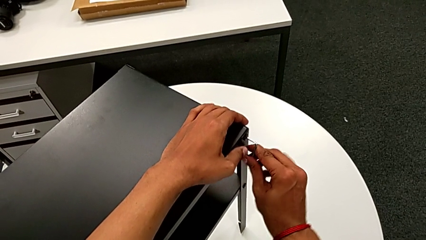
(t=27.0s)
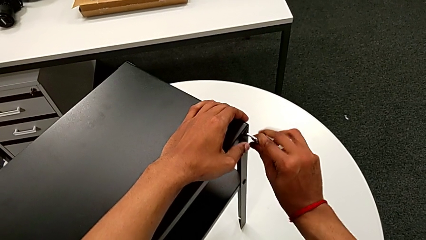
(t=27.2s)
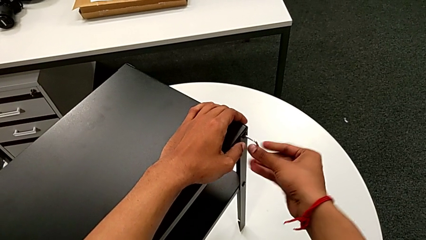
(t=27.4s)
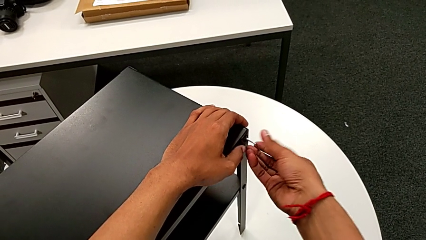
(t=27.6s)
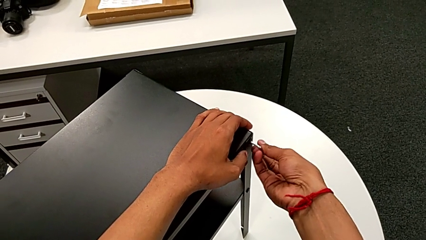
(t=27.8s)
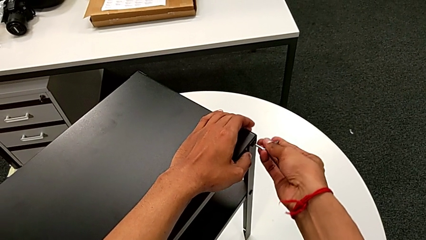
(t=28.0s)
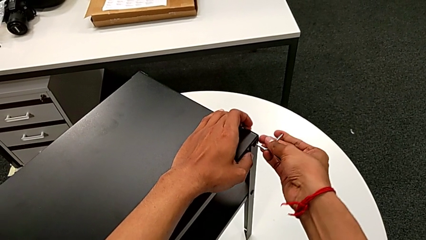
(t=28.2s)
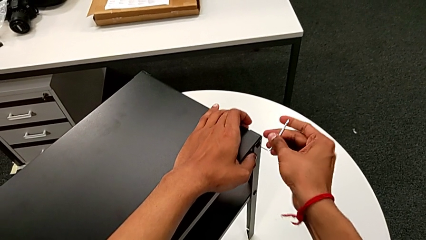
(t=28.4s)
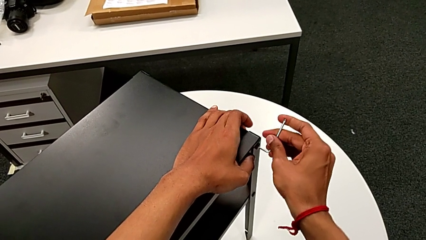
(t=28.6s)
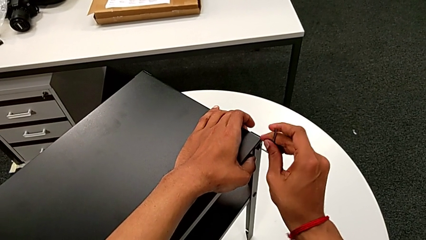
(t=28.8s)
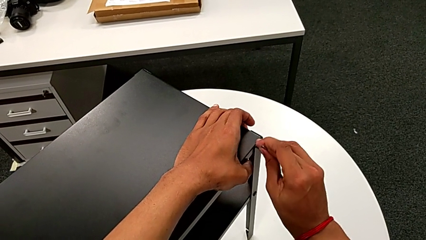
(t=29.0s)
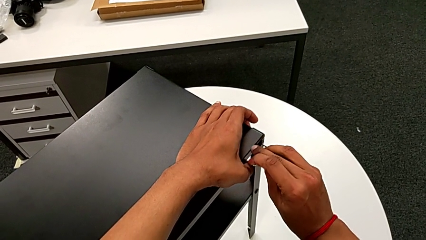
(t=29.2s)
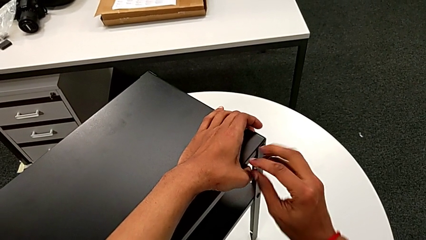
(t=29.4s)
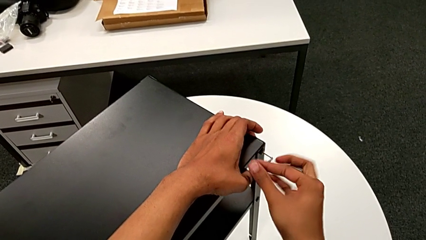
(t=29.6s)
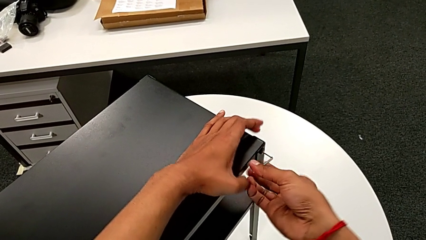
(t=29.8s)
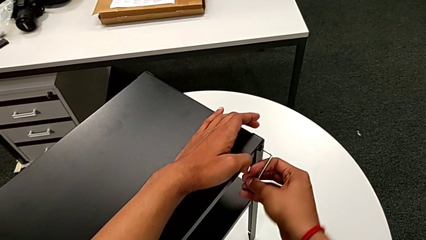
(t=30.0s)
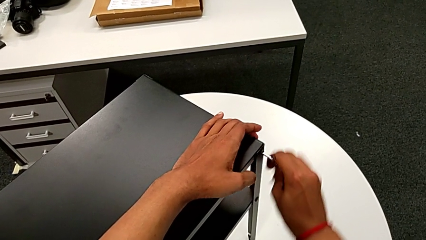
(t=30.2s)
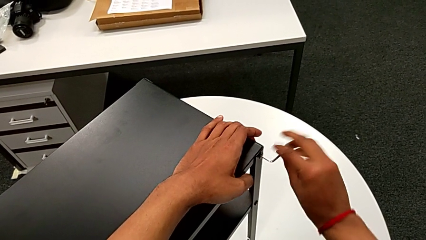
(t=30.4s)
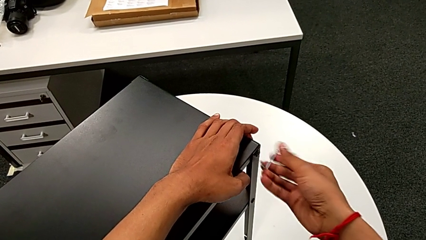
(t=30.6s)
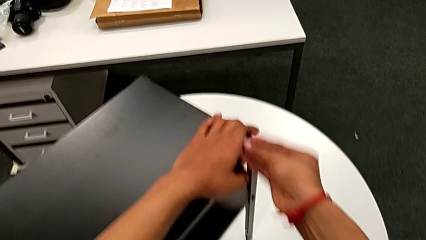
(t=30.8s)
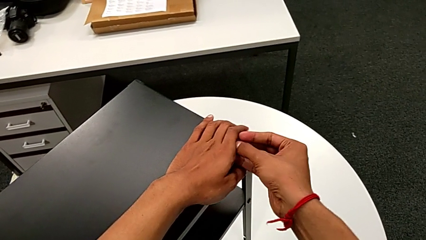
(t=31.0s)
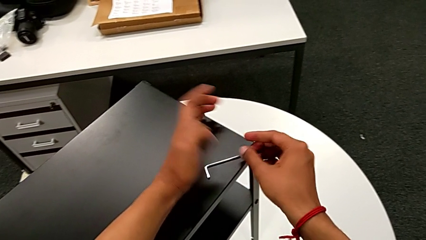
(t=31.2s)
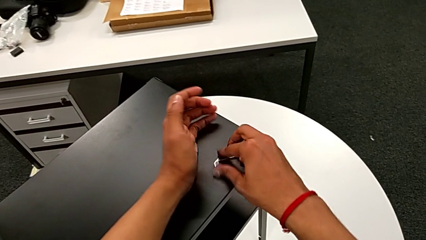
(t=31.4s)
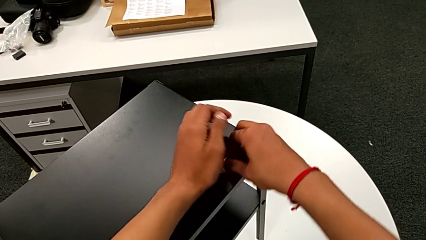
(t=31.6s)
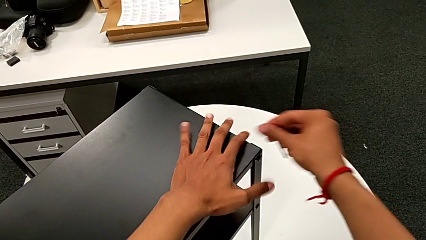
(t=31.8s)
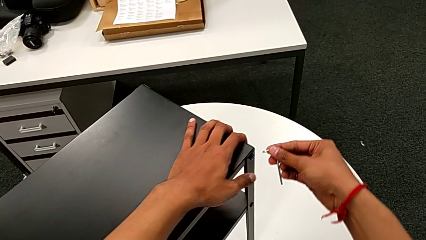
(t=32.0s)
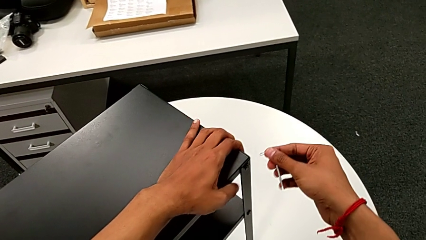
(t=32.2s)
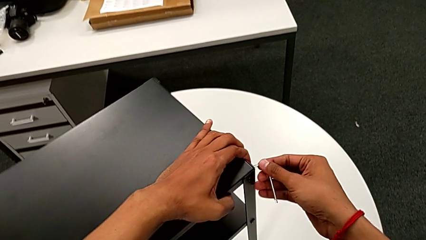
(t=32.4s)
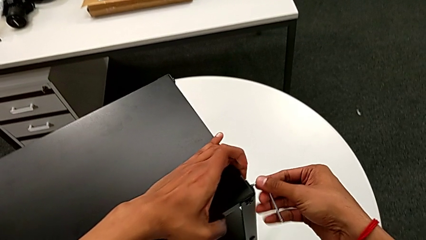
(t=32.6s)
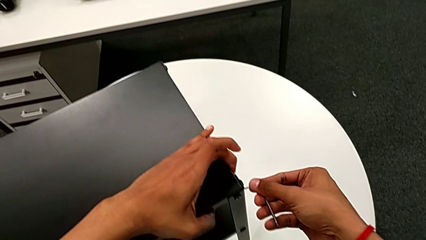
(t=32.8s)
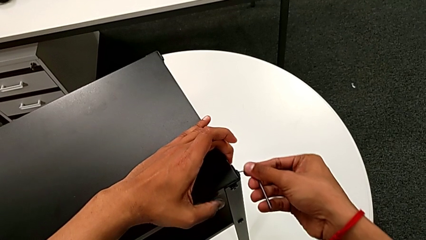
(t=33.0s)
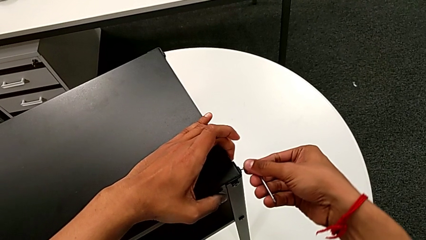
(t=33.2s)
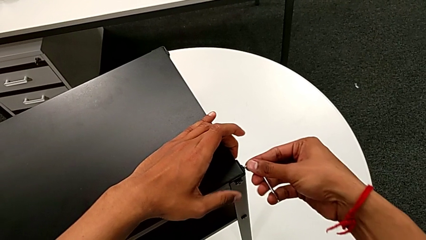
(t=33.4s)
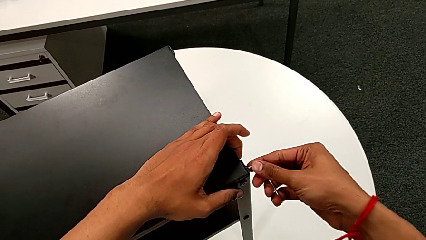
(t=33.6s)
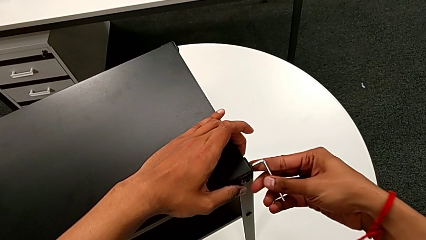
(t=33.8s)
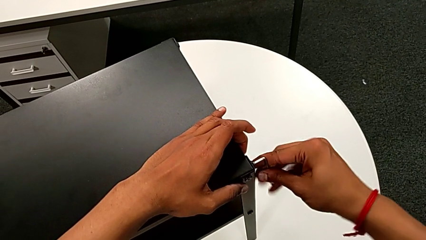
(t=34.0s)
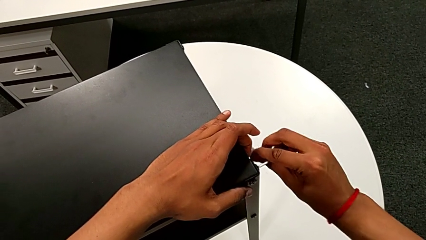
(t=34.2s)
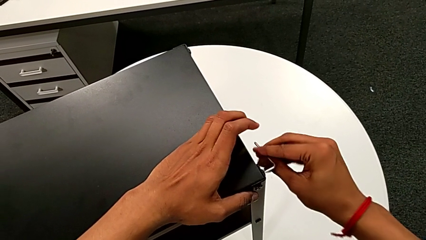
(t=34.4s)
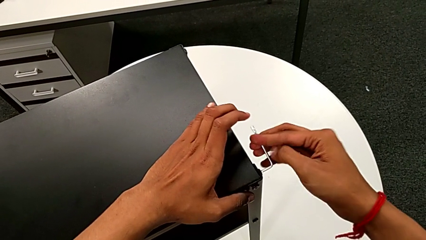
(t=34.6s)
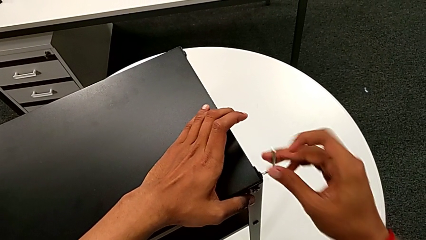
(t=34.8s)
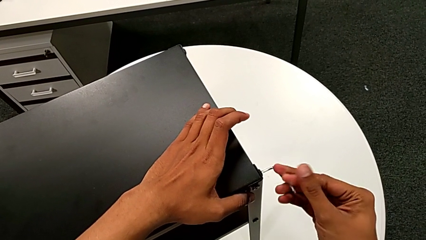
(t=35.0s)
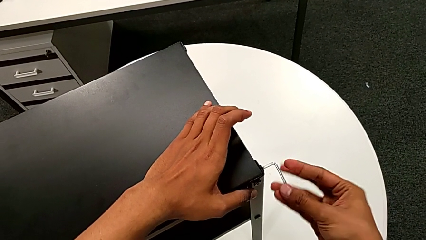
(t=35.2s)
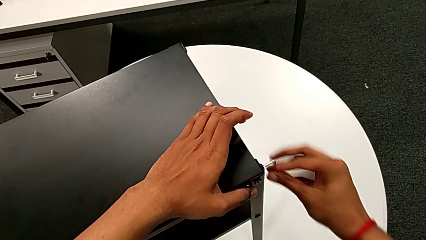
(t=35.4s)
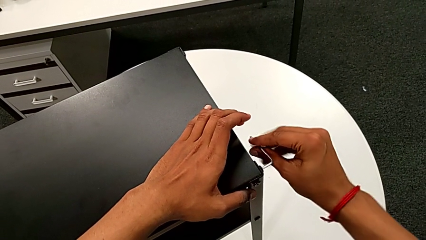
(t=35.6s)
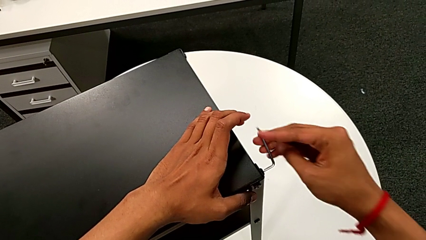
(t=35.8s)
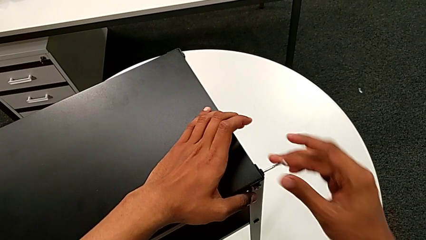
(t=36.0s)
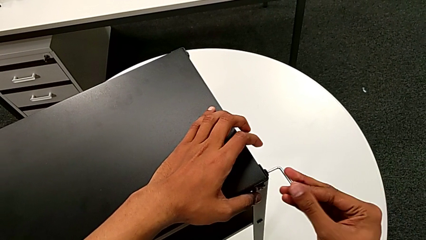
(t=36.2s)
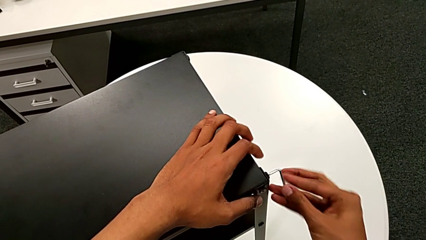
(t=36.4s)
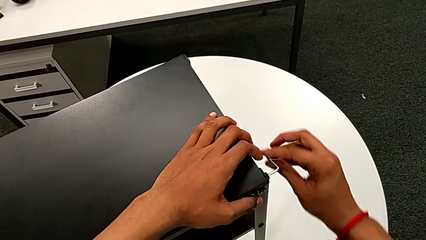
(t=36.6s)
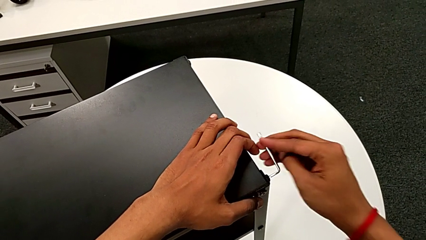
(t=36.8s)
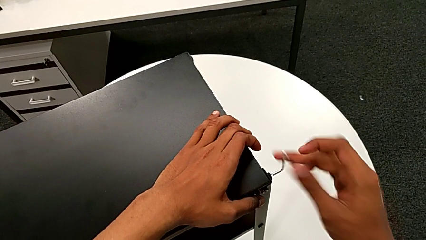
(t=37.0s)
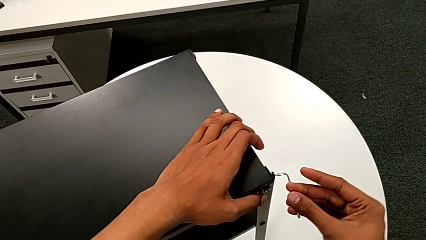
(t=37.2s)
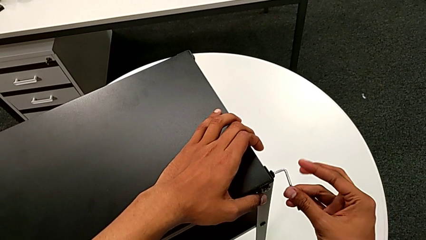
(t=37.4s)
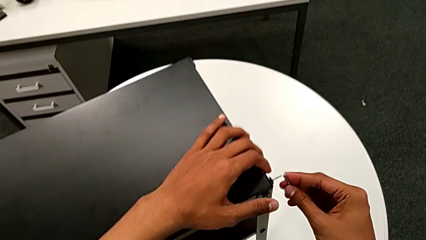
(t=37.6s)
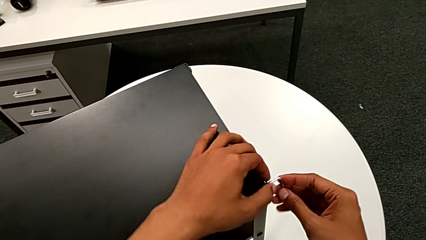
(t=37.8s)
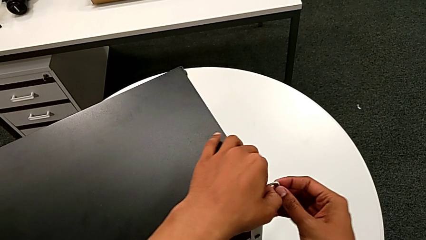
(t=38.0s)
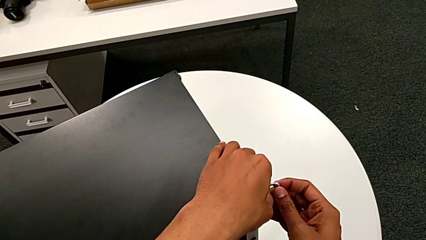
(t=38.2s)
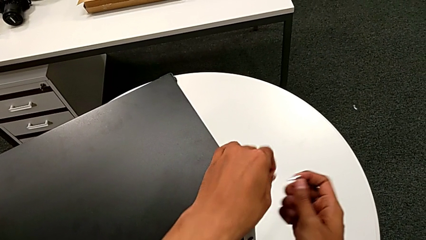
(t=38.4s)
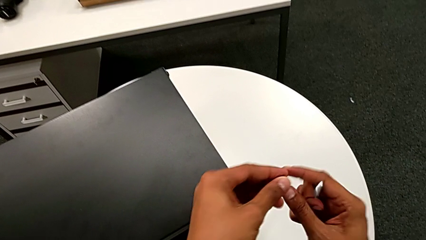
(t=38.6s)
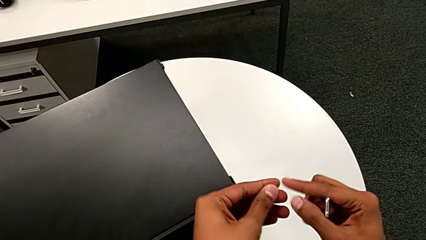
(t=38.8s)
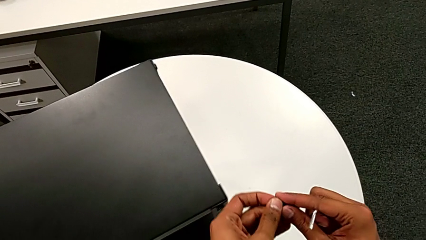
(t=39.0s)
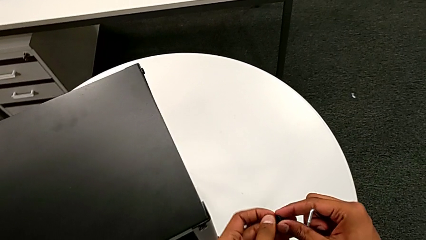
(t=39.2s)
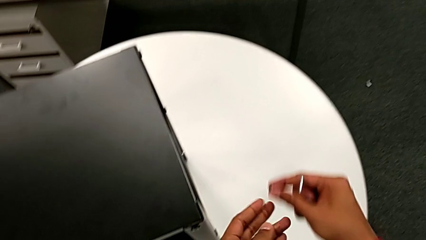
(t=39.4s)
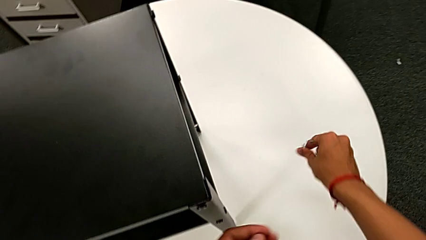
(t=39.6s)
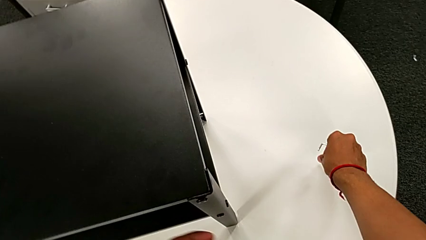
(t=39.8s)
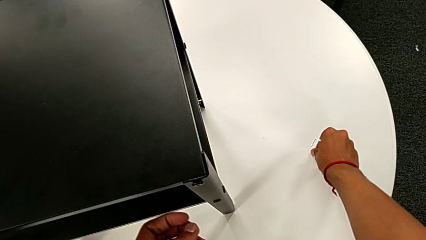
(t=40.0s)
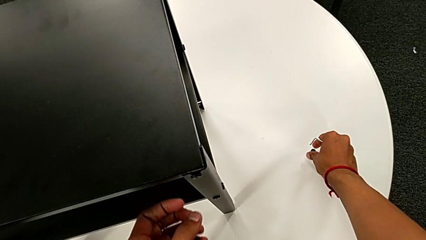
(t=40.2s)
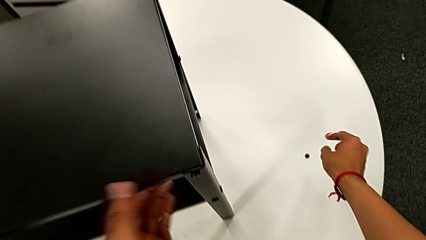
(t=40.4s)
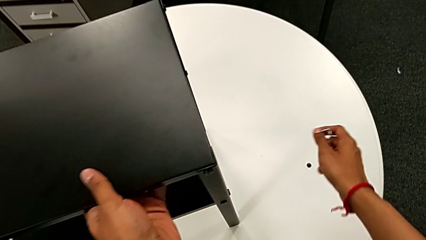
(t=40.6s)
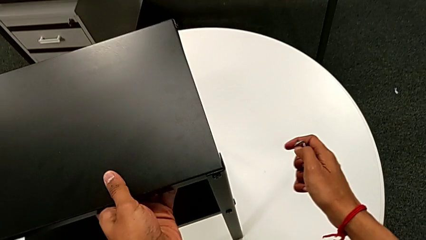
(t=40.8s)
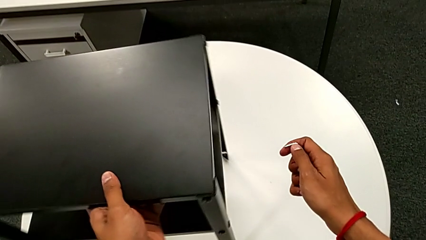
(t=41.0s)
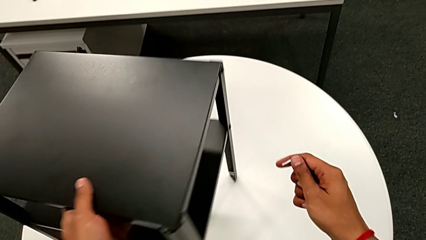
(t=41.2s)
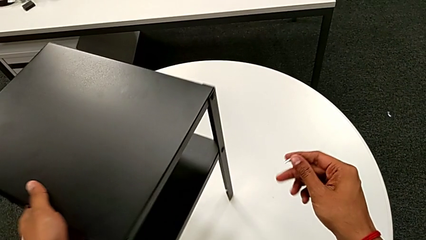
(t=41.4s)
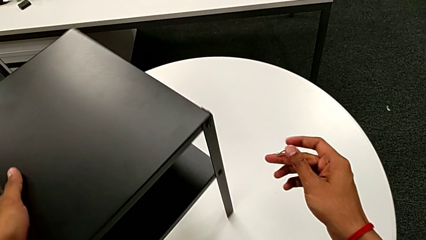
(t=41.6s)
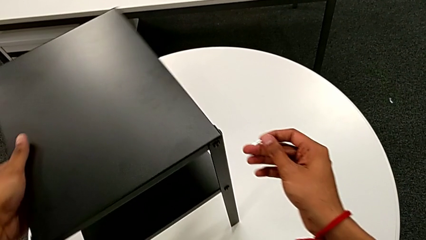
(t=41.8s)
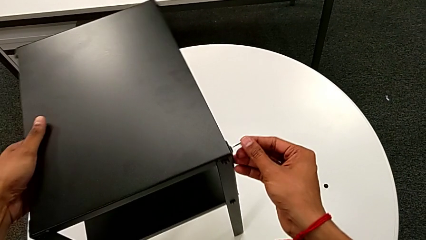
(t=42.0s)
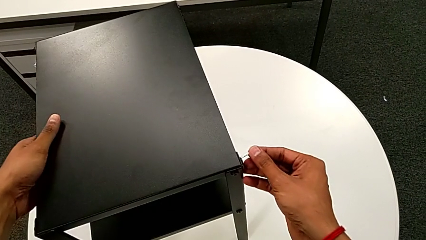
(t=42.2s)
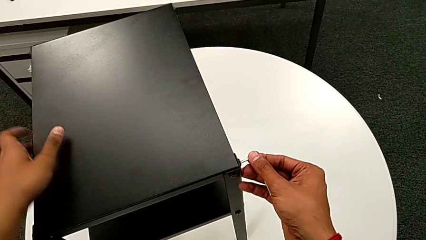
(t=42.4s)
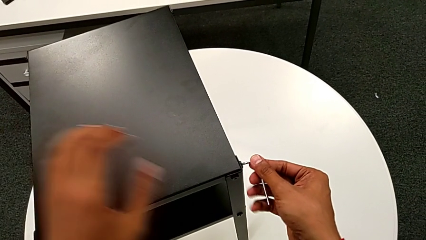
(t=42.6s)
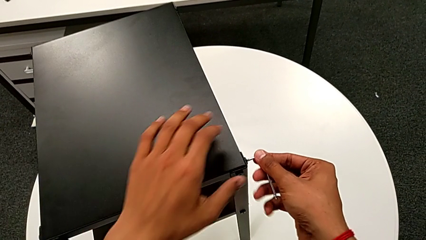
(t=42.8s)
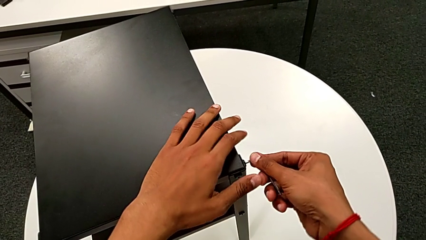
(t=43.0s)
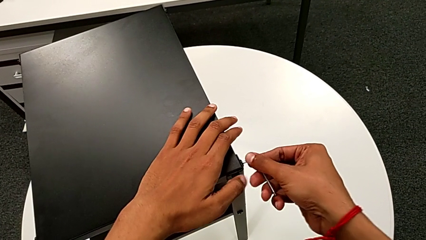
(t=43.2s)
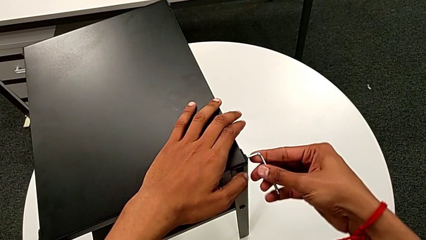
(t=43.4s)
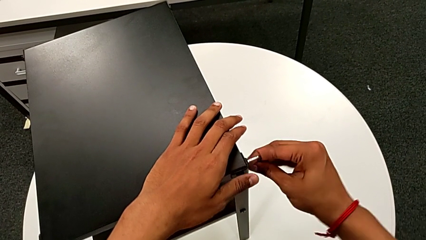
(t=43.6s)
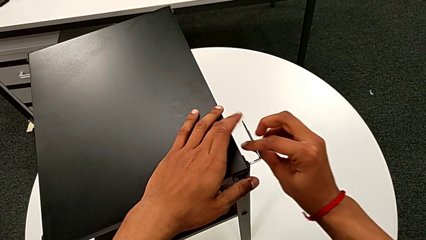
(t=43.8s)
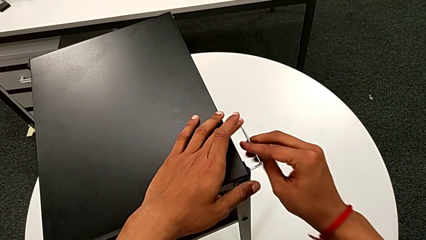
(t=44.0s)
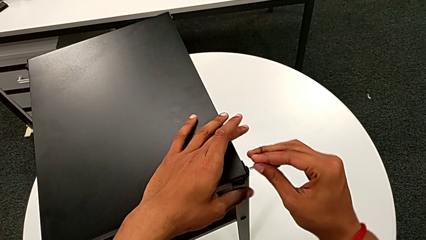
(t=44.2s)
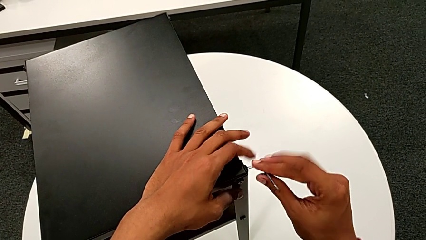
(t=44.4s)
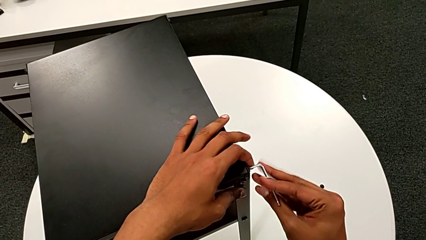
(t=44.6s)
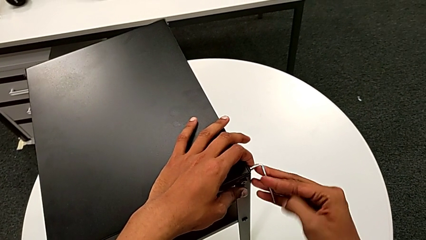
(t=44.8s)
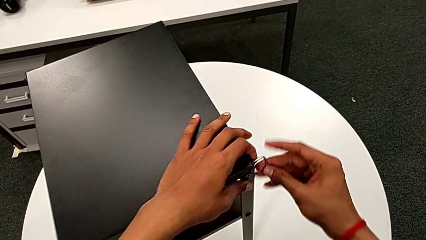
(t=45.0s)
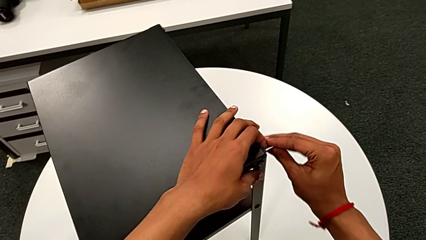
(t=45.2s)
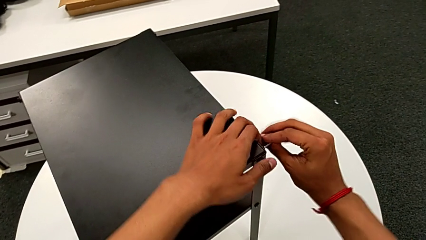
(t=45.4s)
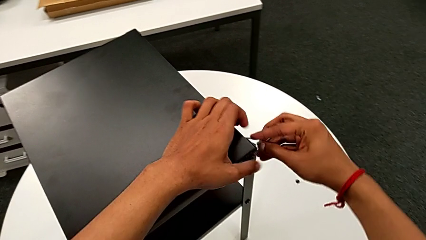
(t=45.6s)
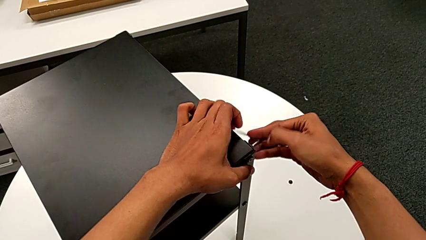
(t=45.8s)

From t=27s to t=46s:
The camera wearer is disassembling the top table. They unscrew the hex socket head, wrongly drop the Allen wrench, grab it, slide the nightstand with the left hand, insert the Allen wrench with the right hand, unscrew the hex socket head, disassemble it with the left hand, withdraw the Allen wrench with the right hand, place the hex socket head, align the nightstand, insert the Allen wrench and unscrew the hex socket head.
